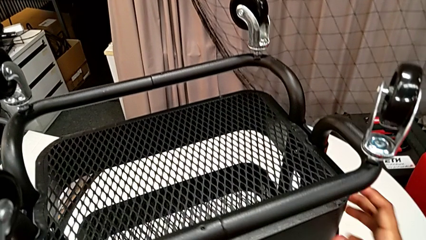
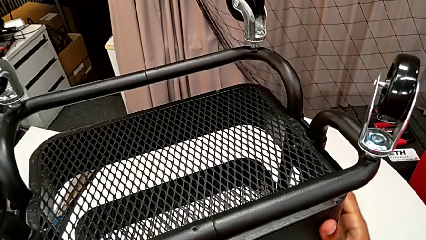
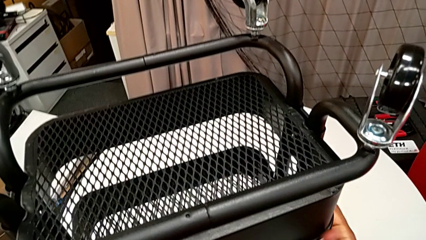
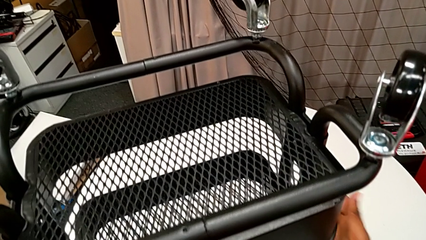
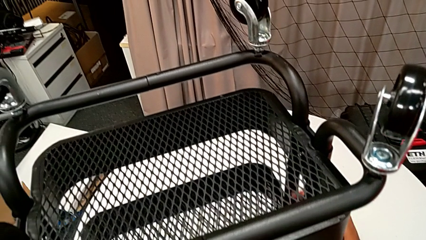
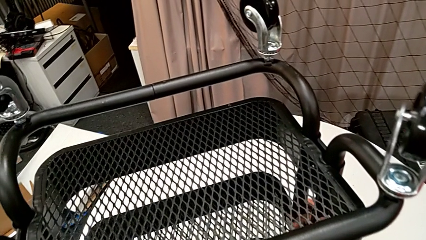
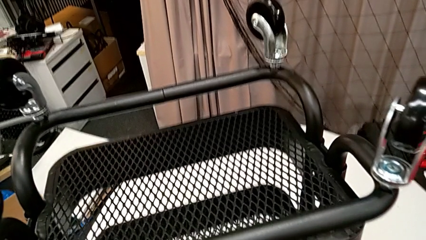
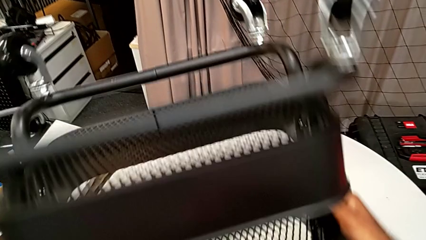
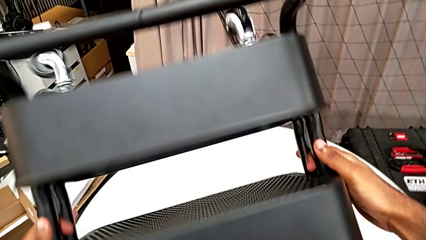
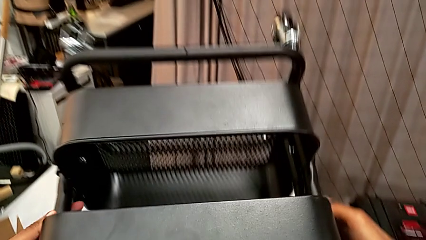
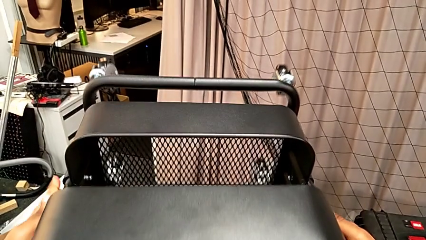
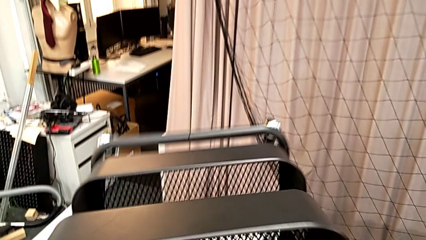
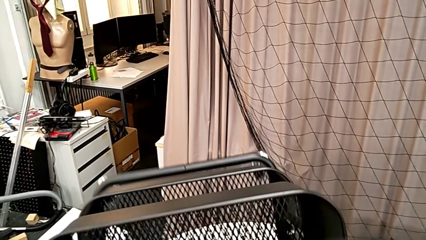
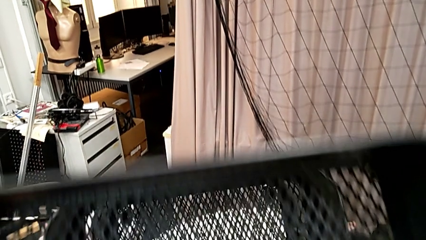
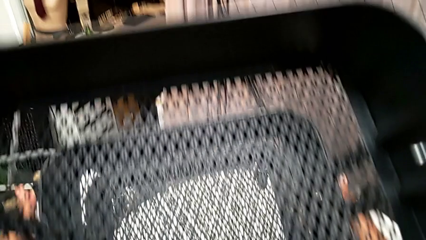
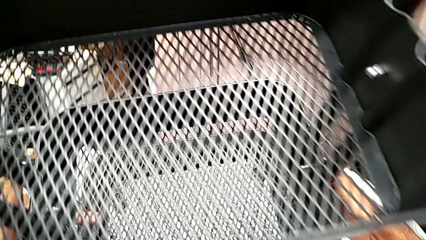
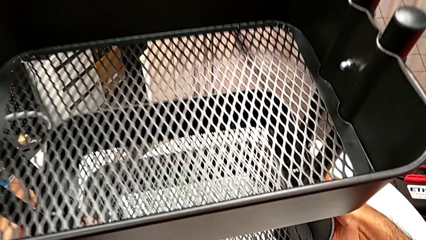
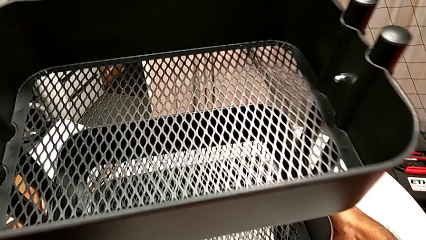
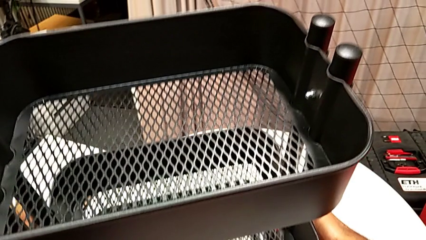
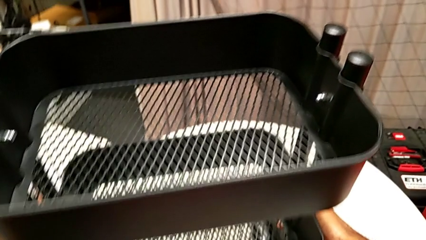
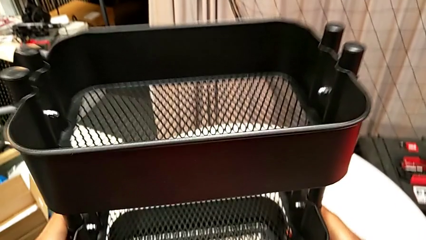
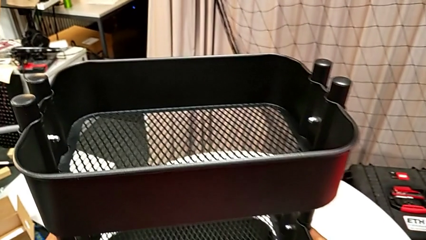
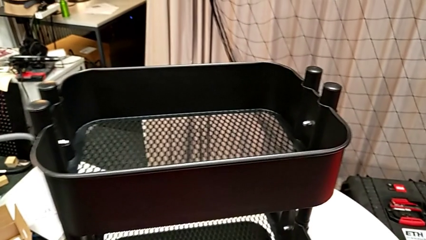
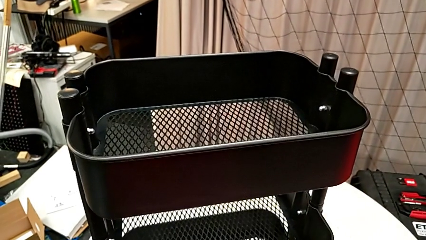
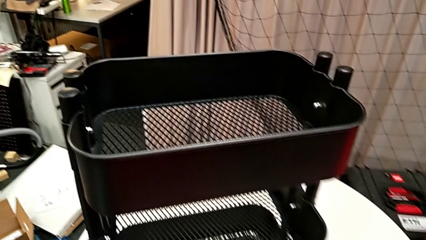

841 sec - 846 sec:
The camera wearer is assembling the fourth wheel of the rolling cart. They grab the utility cart and flip it.
